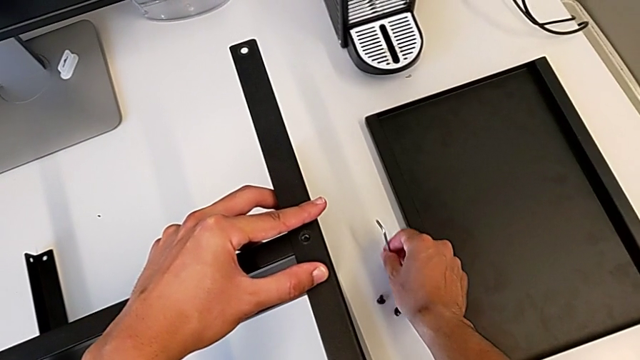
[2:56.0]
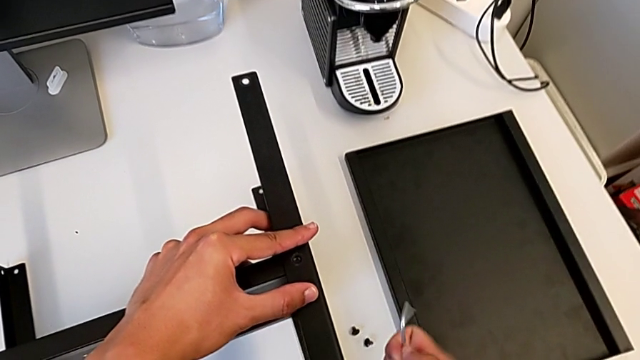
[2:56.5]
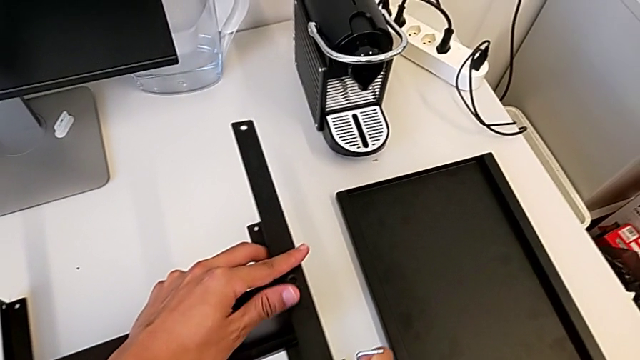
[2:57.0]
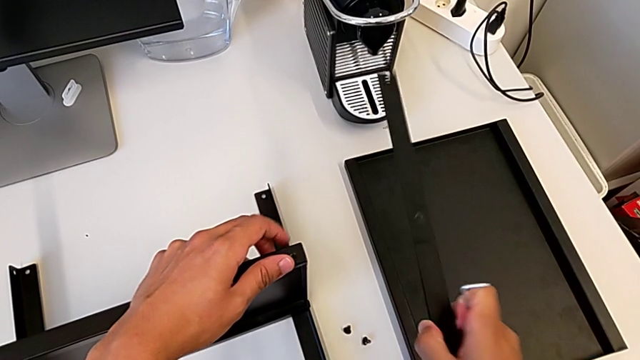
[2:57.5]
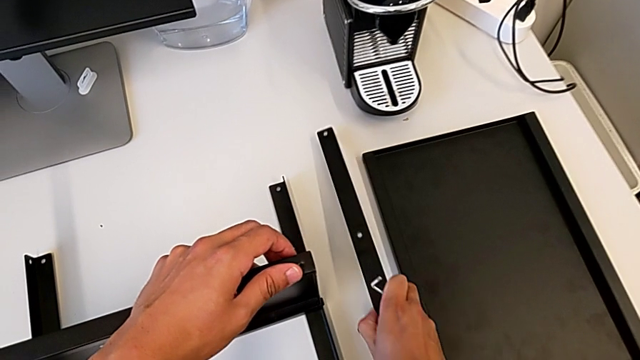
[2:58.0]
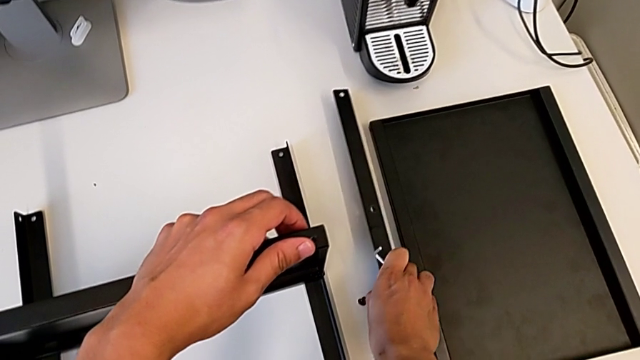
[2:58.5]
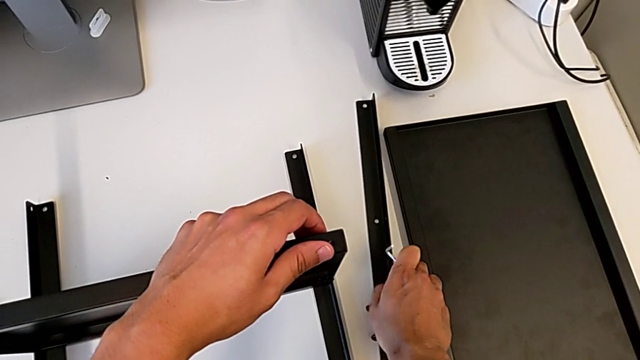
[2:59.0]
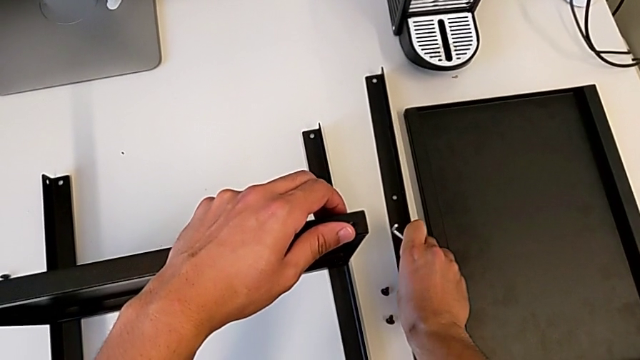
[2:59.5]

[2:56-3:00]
The camera wearer is disassembling the first leg. They disassemble the first leg and place the leg.

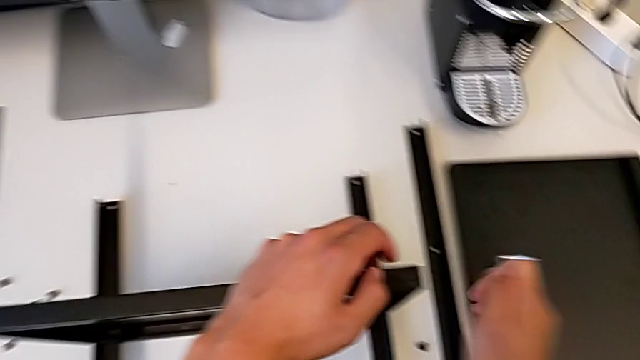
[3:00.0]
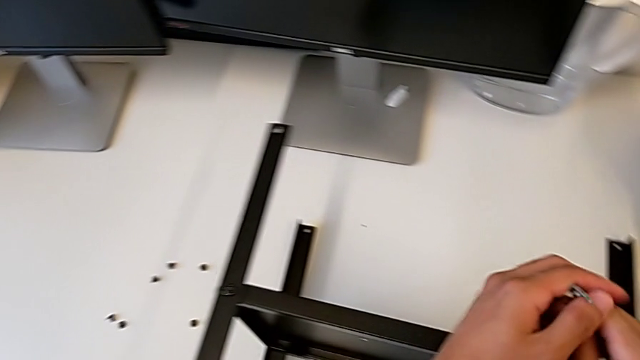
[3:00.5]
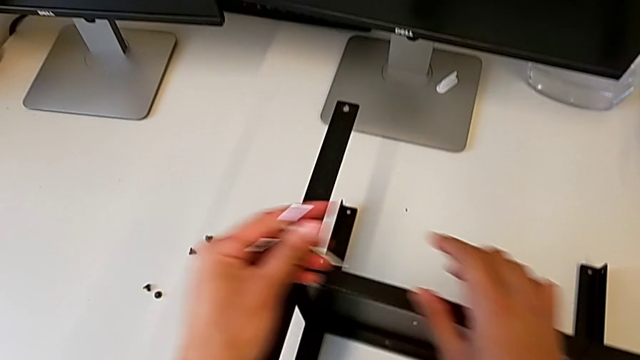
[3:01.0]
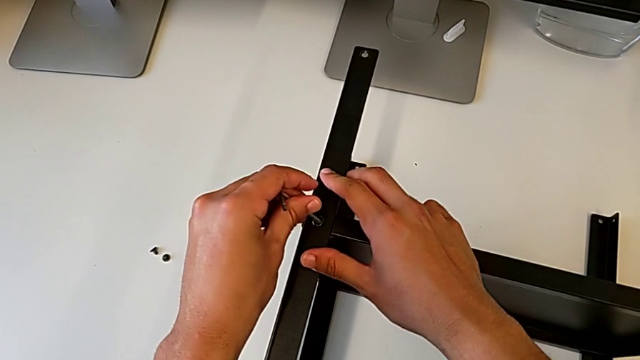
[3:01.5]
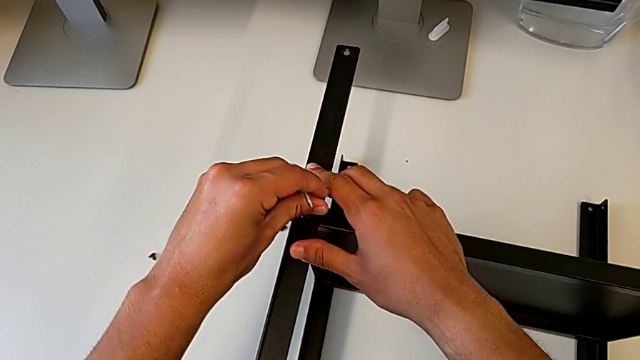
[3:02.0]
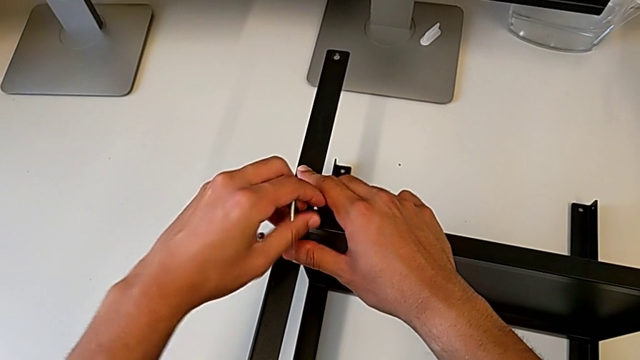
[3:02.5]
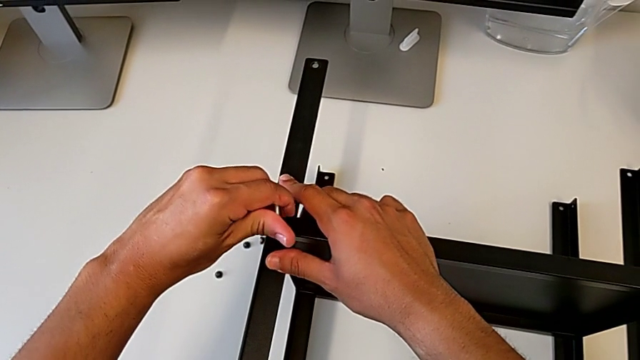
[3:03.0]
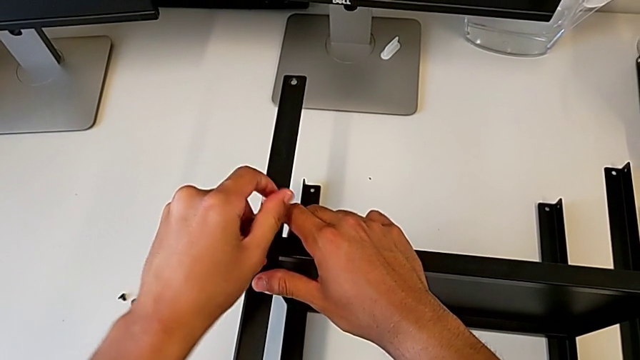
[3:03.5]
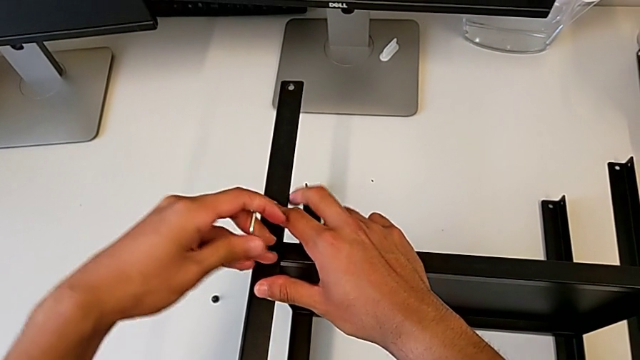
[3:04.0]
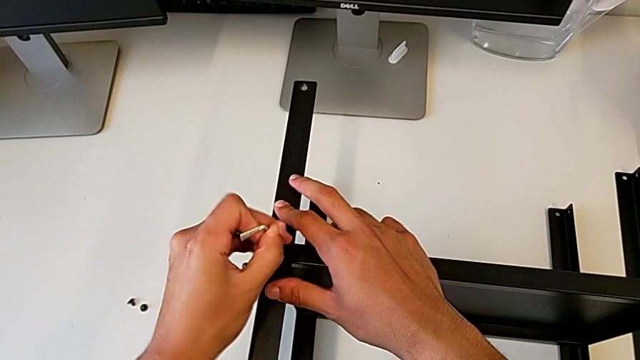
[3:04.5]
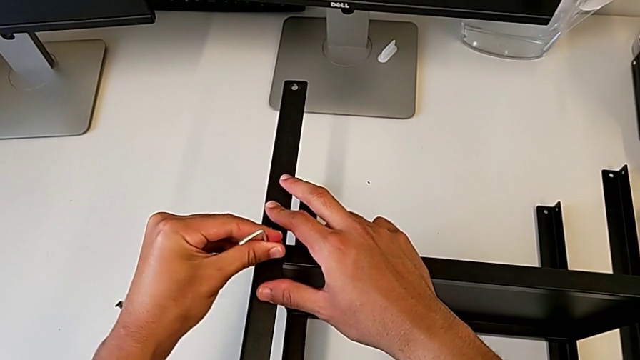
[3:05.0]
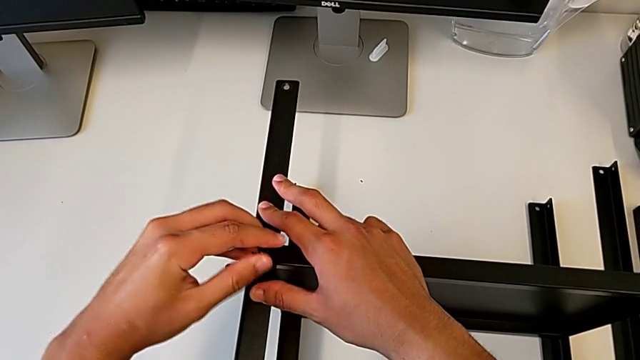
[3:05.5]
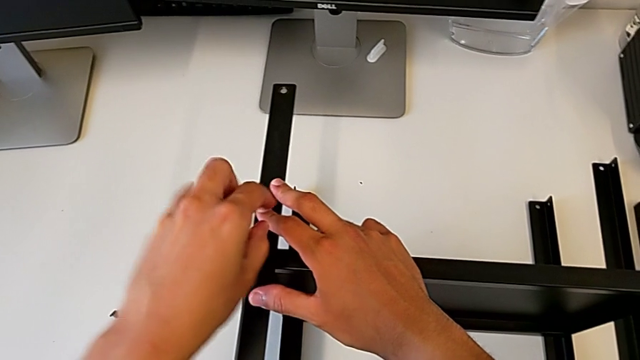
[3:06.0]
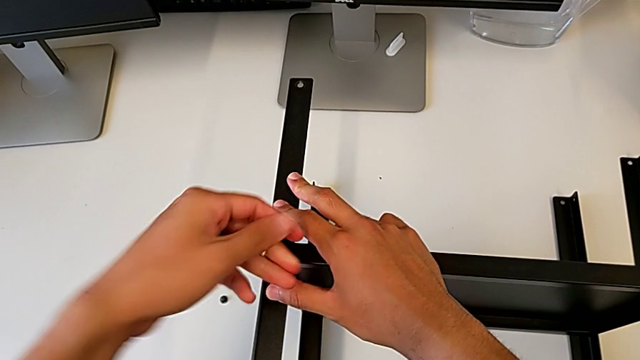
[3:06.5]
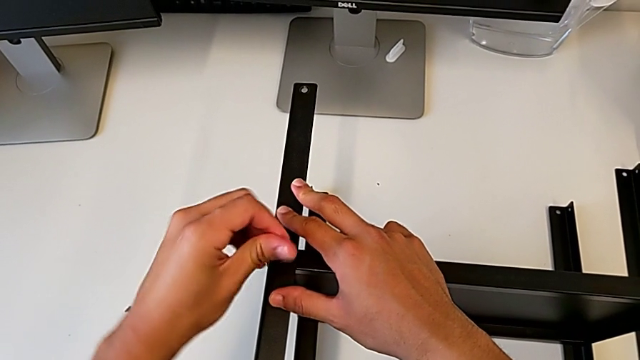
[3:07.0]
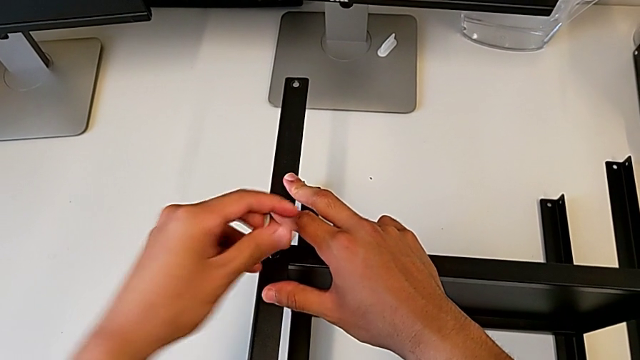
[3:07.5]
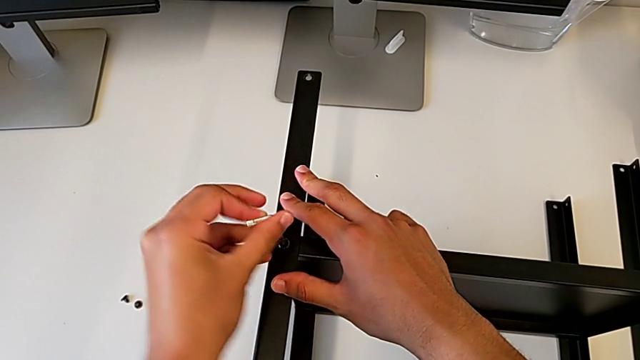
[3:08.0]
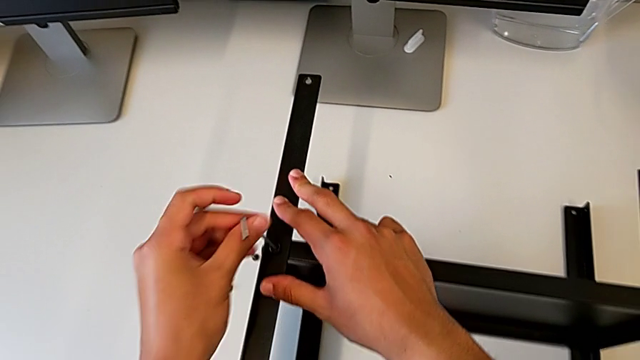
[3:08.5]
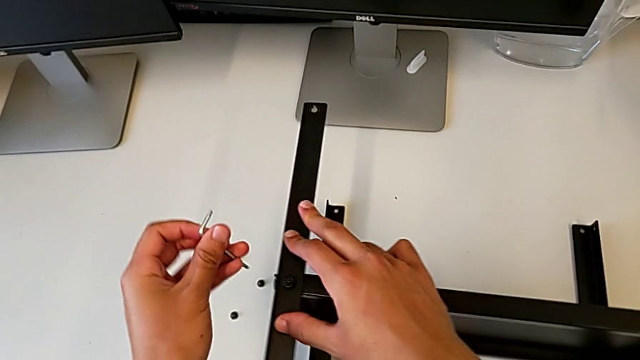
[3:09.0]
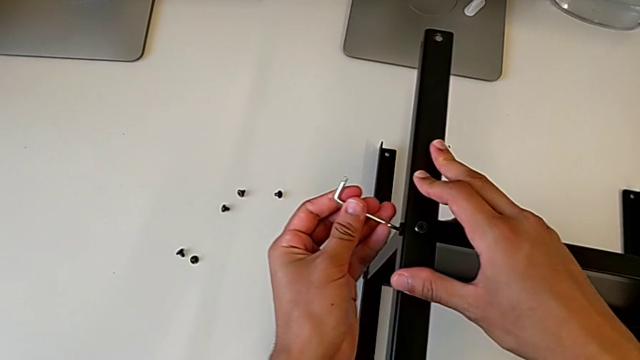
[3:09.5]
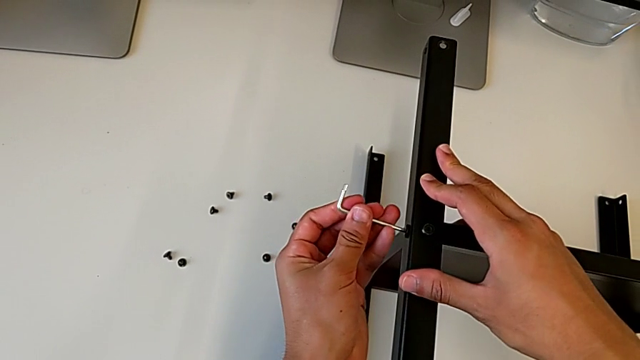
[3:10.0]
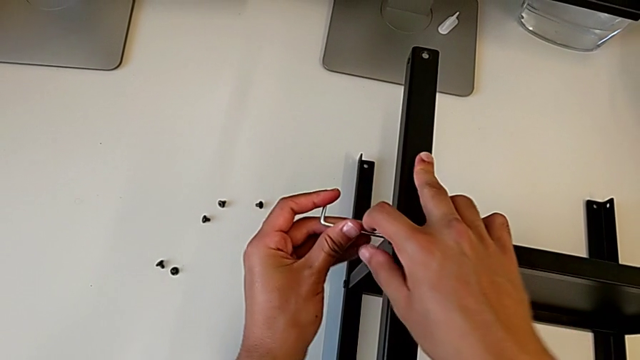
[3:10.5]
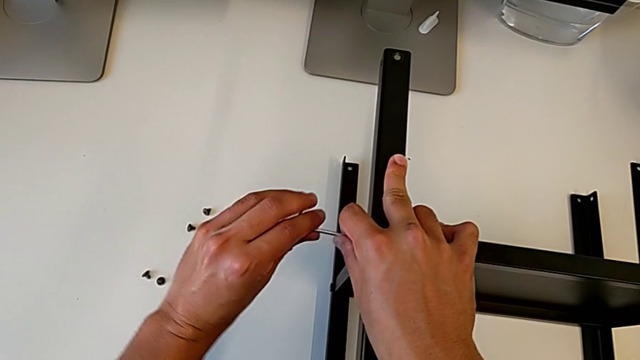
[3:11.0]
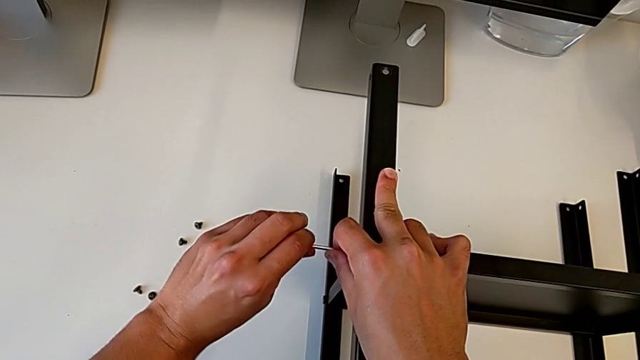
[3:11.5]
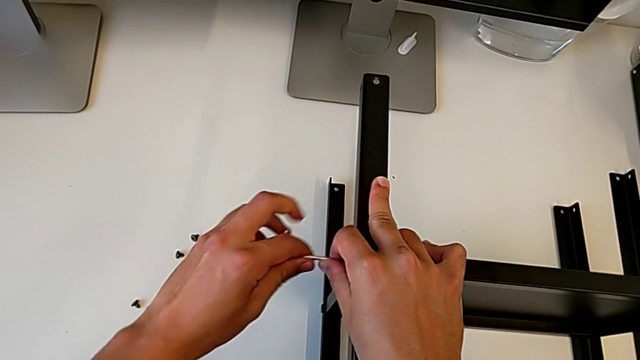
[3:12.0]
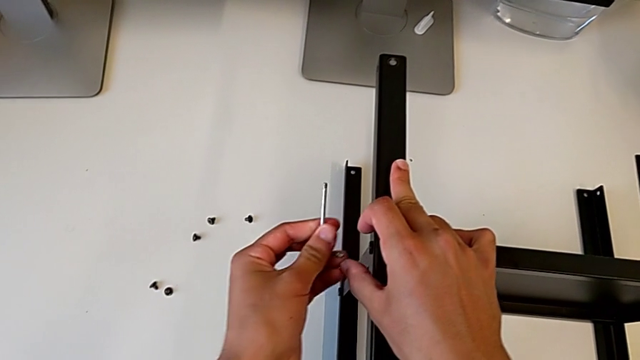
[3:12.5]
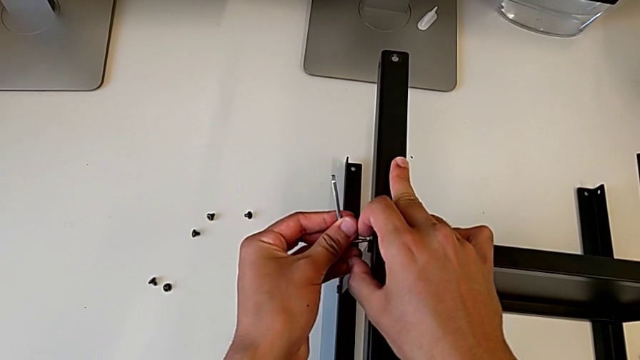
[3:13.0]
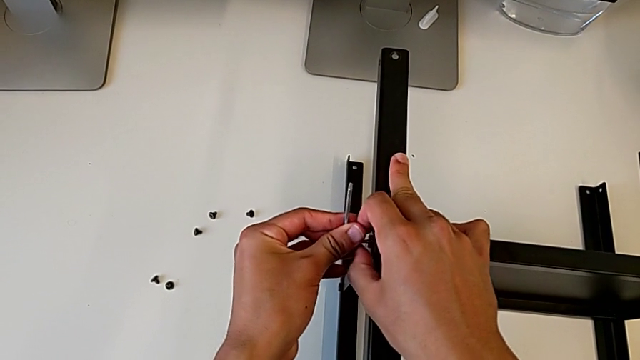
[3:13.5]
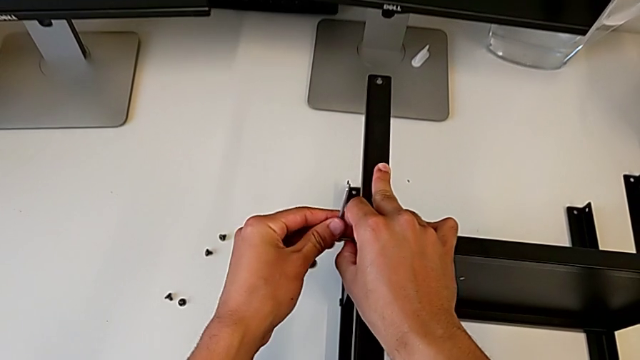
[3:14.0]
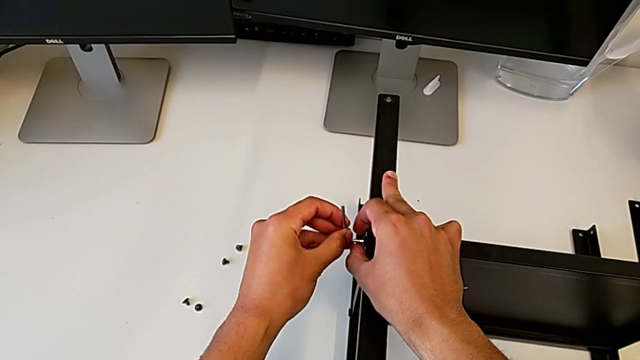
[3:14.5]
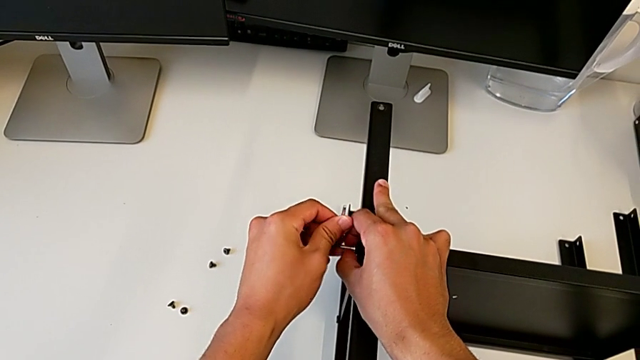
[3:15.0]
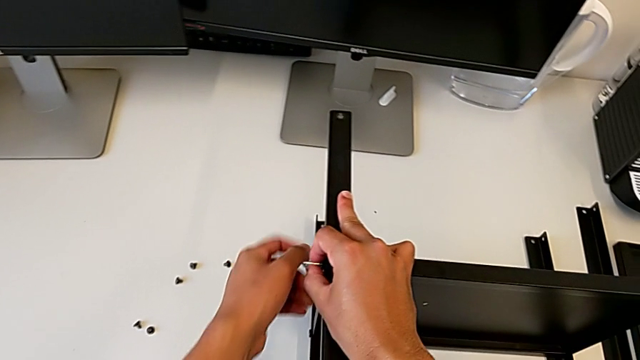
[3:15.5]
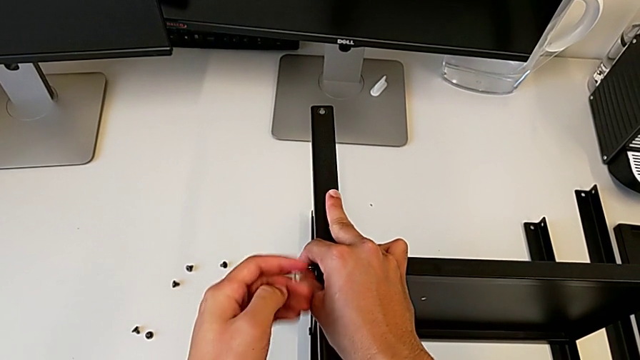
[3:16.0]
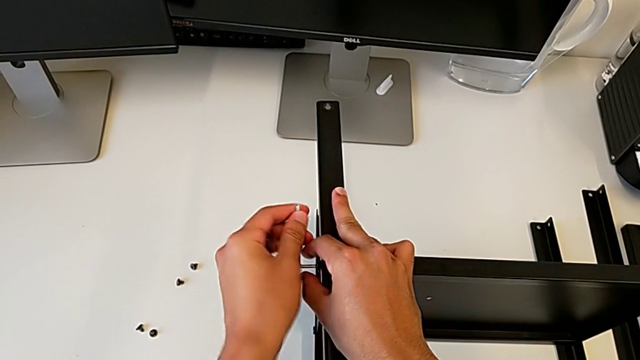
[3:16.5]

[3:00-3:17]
The camera wearer is disassembling the second leg. They insert the Allen wrench, unscrew the hex socket head, withdraw the Allen wrench, unscrew the hex socket head, withdraw the Allen wrench, rotate it, insert it, unscrew the hex socket head, withdraw the Allen wrench and rotate it.
